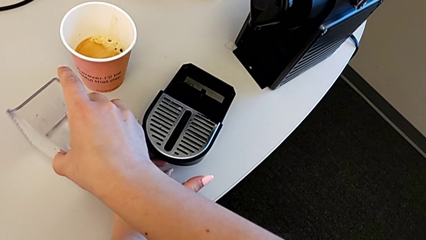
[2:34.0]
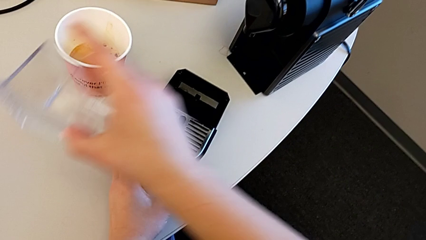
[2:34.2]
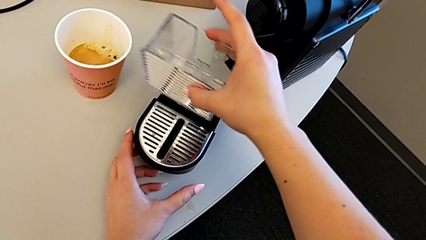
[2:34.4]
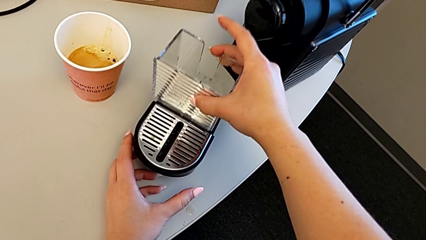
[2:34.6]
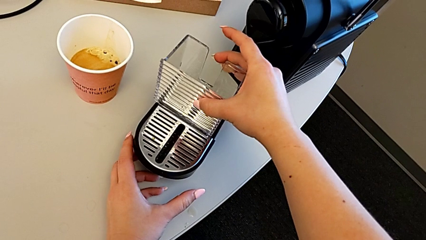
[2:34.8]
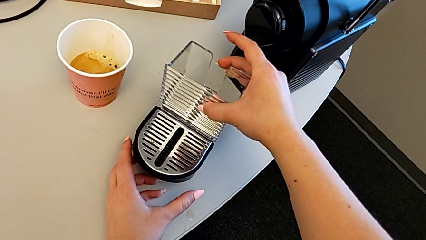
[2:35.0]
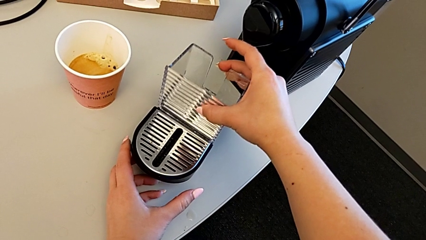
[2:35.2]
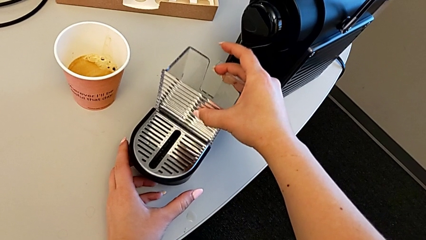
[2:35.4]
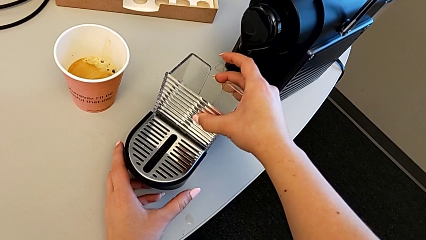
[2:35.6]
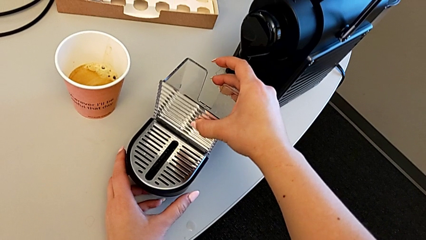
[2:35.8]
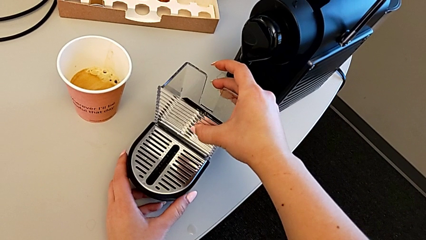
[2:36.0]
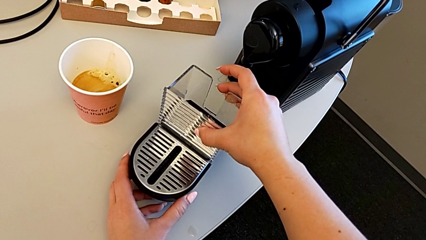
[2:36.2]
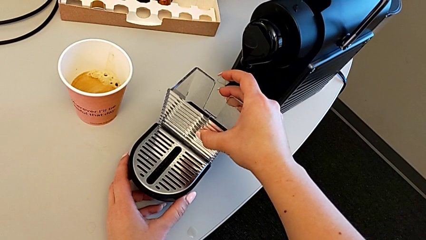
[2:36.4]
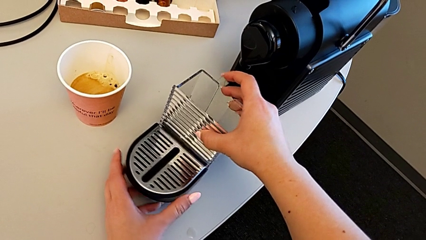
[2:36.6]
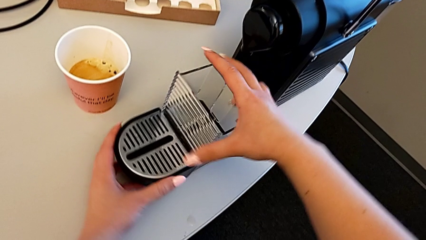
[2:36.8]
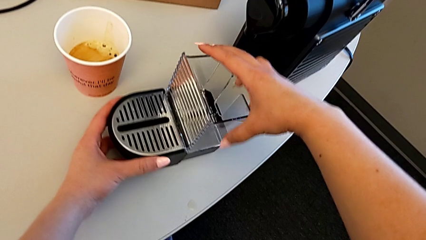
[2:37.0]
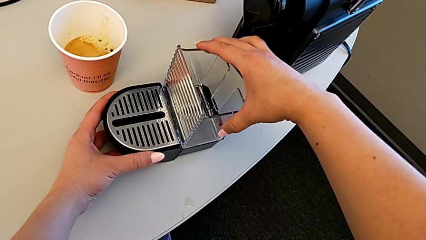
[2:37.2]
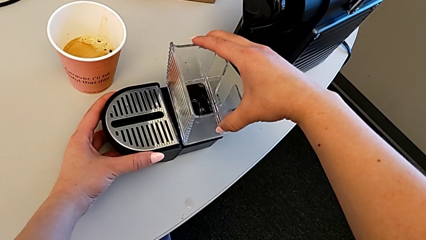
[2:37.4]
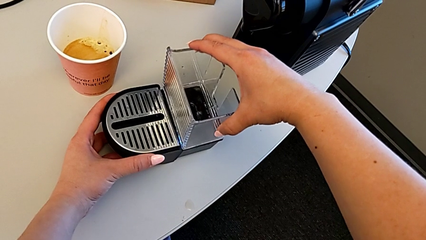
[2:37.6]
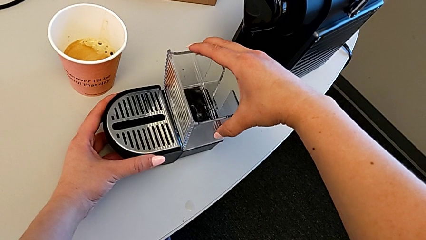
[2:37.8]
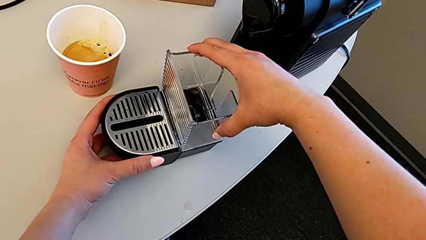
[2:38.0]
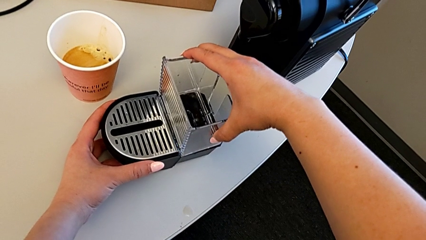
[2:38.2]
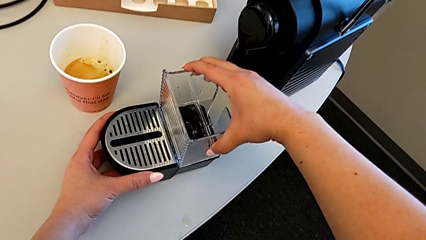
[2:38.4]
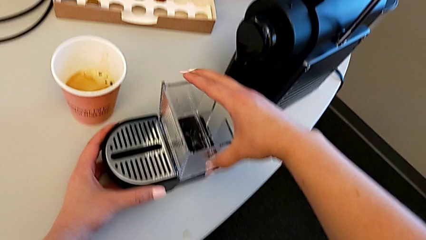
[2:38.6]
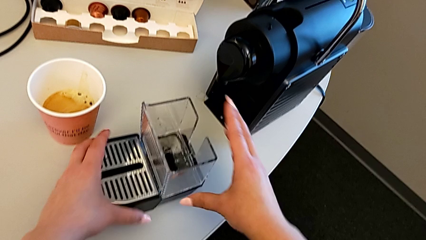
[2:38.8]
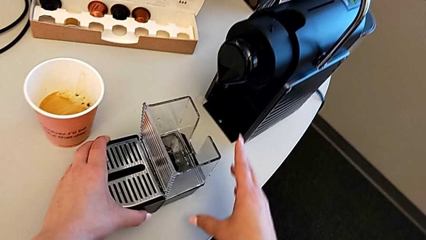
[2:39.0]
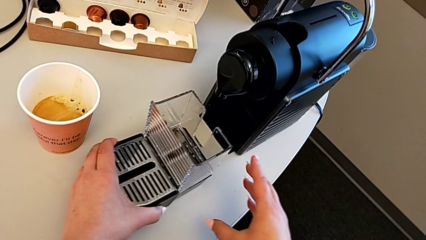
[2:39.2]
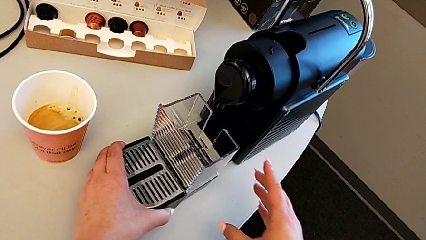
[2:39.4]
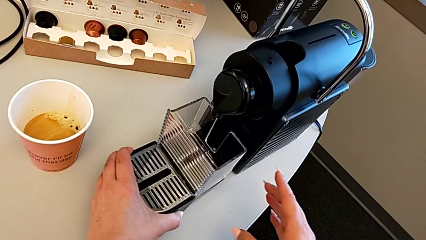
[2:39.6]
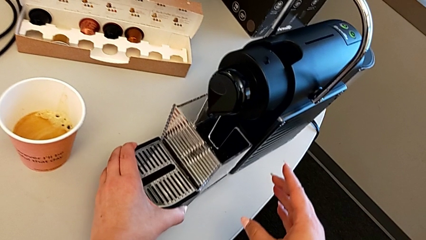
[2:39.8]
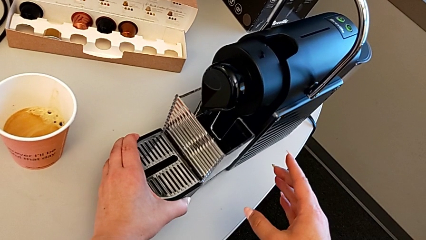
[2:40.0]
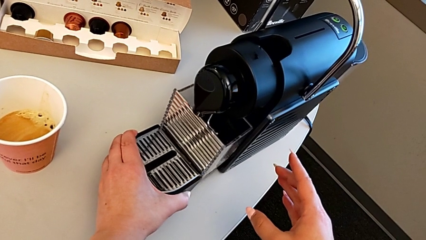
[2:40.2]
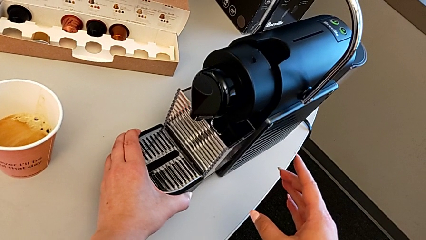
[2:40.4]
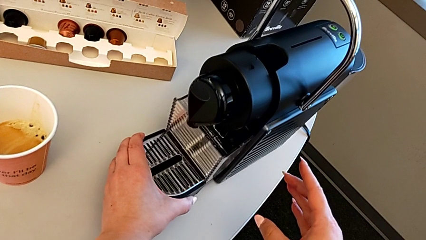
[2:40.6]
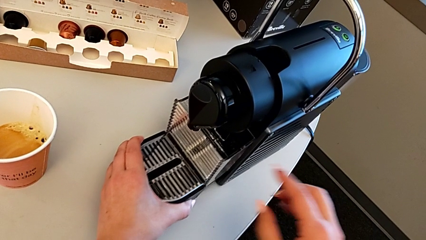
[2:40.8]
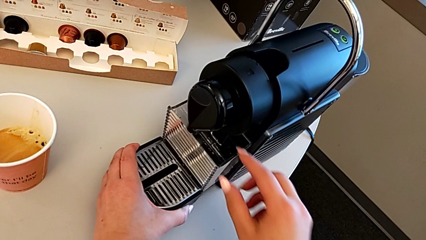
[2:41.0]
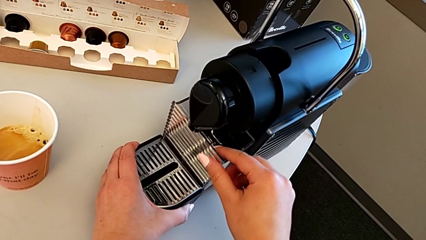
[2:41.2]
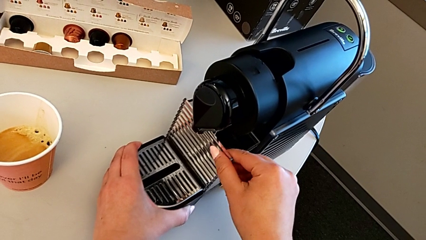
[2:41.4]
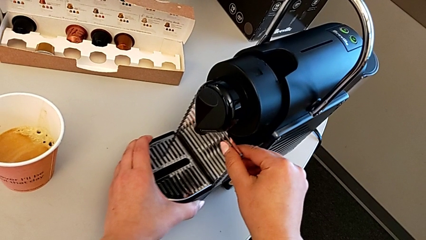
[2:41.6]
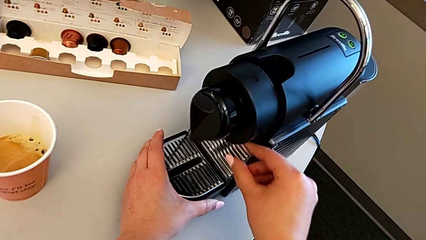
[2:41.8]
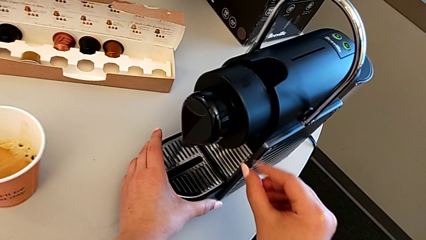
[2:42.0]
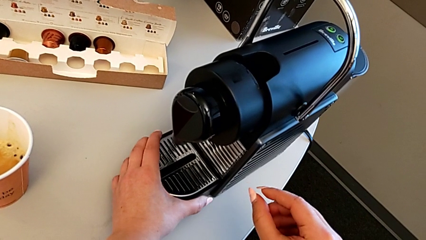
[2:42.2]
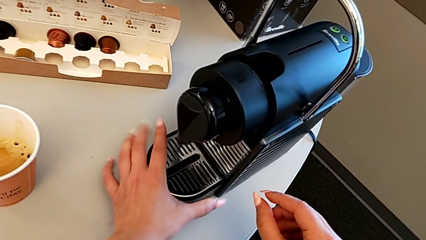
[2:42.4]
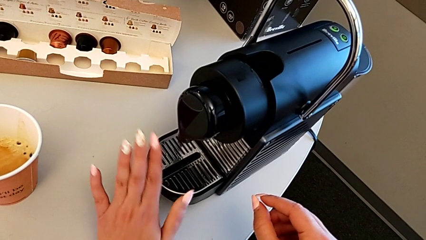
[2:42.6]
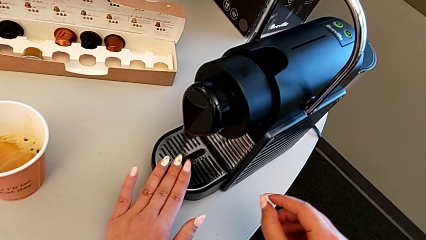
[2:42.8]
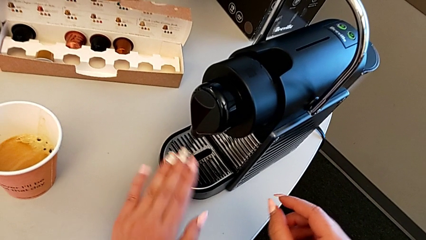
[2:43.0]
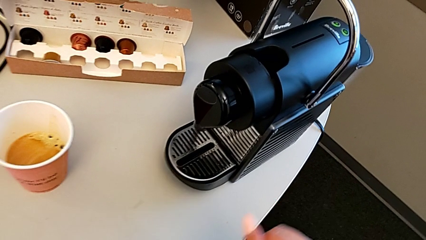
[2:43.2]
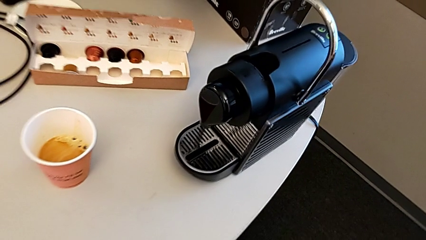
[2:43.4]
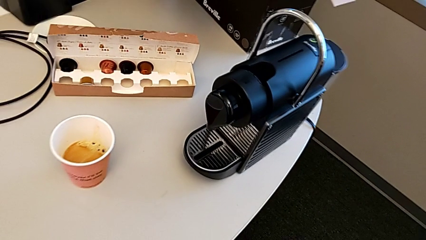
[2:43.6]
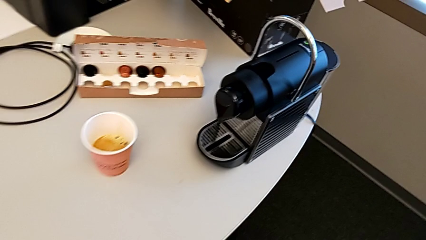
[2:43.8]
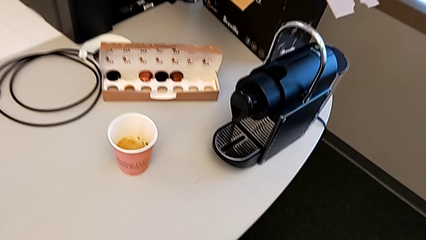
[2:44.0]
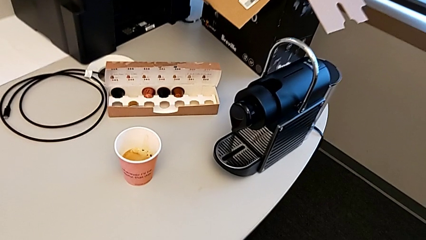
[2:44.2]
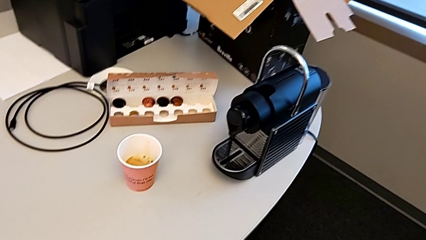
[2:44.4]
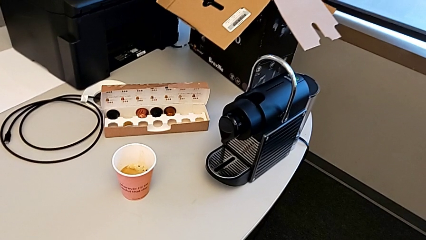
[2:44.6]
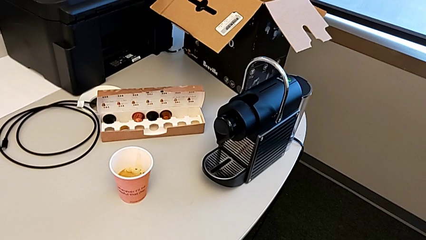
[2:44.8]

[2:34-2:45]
The camera wearer is assembling the drip tray. They insert the capsule container, slide the drip tray and insert it.
